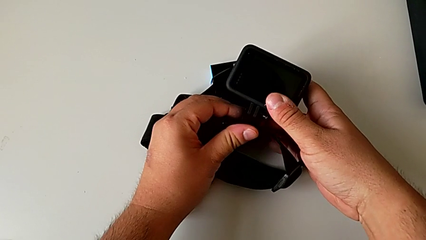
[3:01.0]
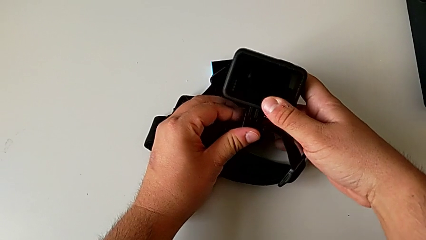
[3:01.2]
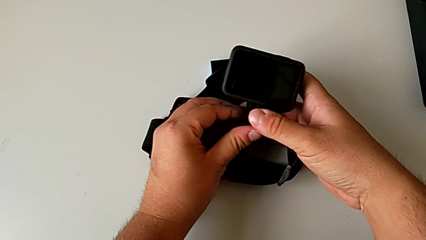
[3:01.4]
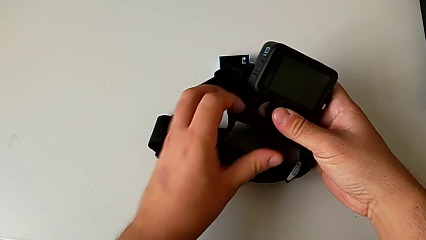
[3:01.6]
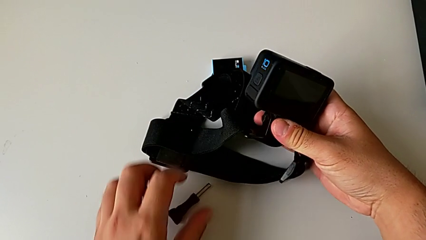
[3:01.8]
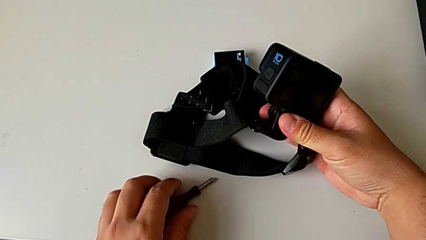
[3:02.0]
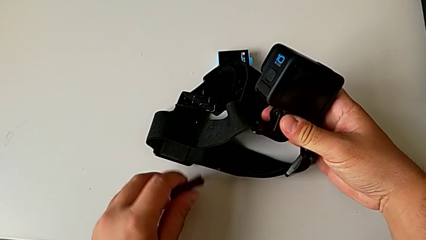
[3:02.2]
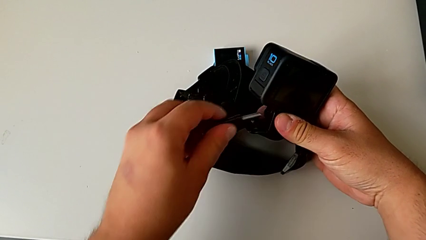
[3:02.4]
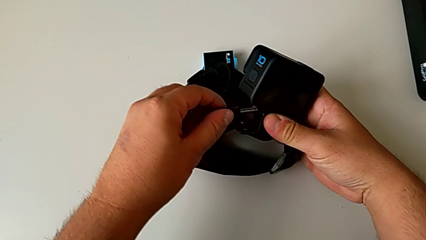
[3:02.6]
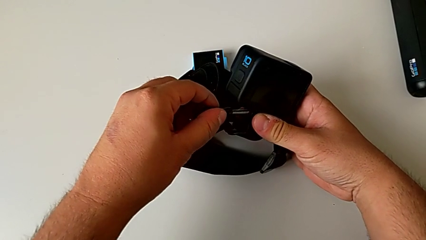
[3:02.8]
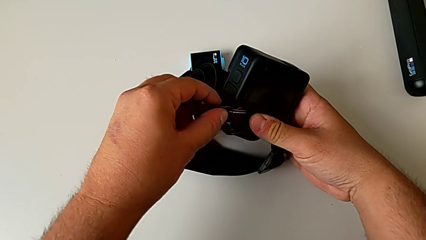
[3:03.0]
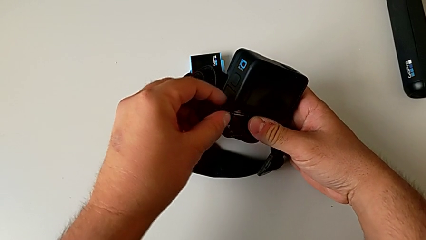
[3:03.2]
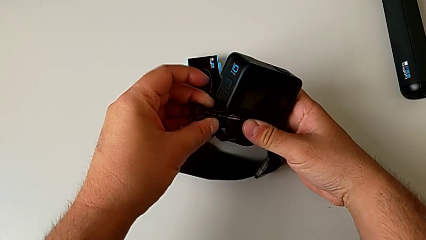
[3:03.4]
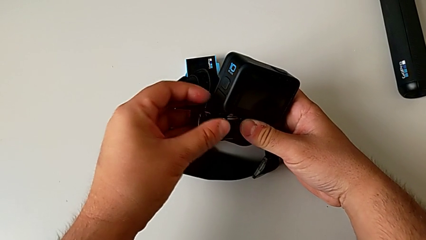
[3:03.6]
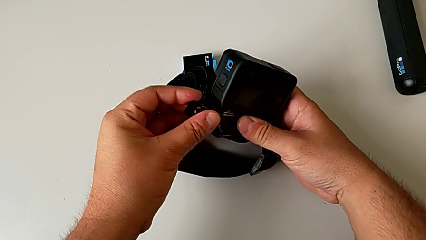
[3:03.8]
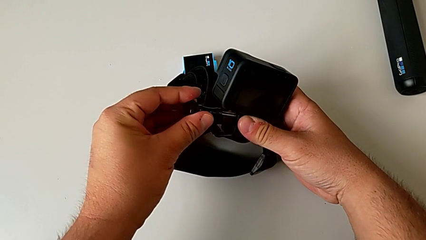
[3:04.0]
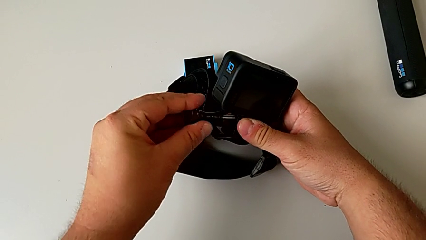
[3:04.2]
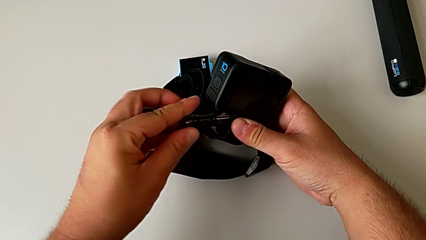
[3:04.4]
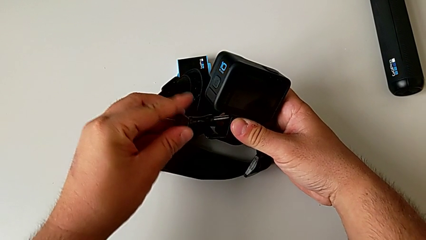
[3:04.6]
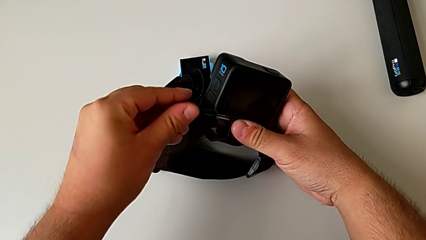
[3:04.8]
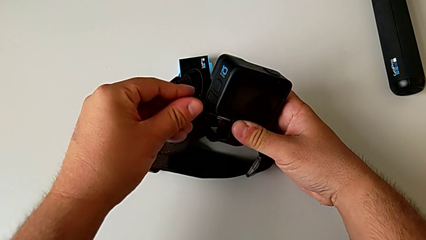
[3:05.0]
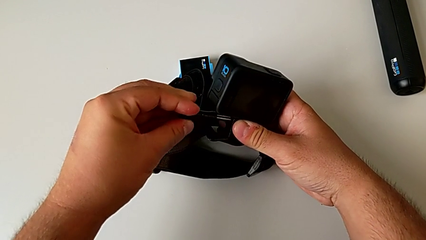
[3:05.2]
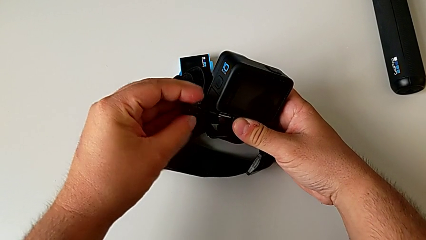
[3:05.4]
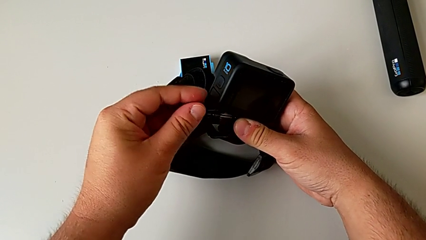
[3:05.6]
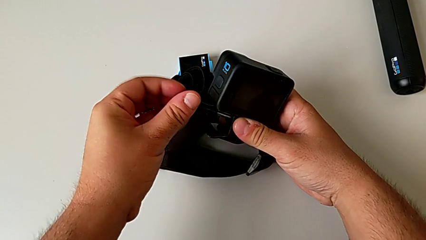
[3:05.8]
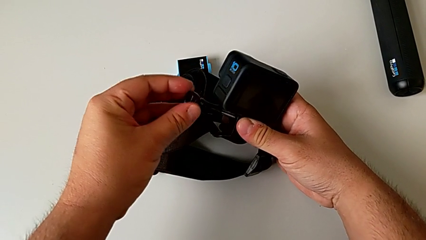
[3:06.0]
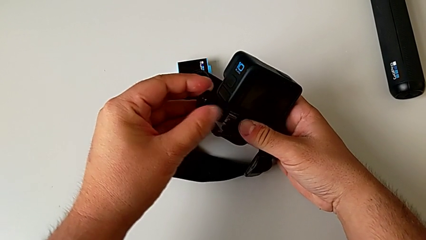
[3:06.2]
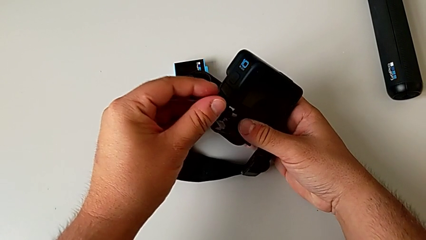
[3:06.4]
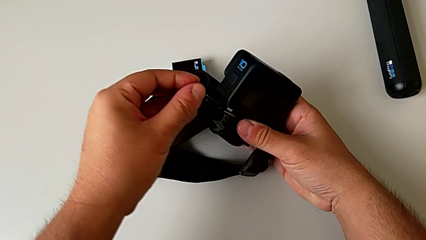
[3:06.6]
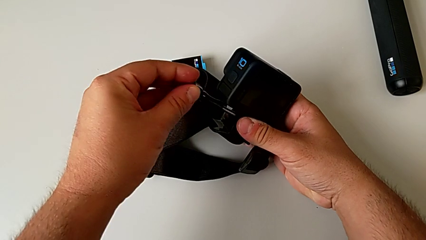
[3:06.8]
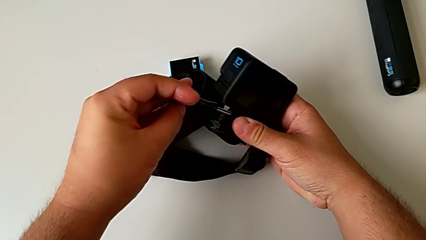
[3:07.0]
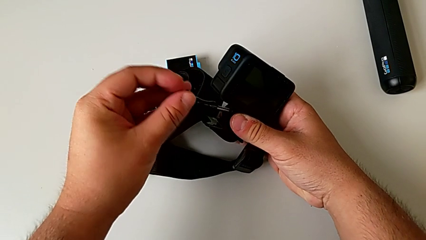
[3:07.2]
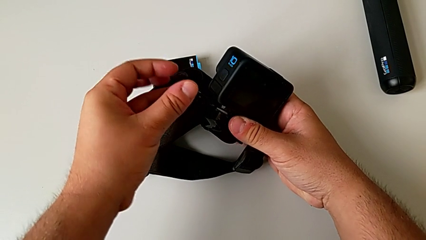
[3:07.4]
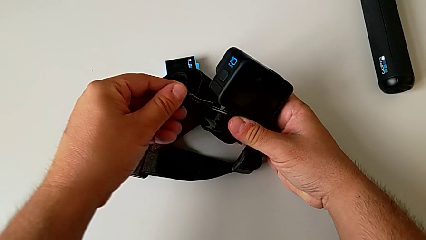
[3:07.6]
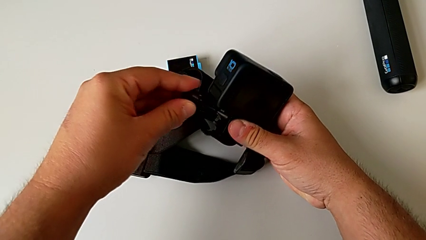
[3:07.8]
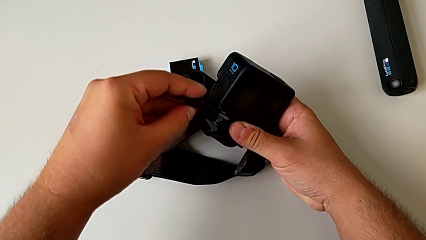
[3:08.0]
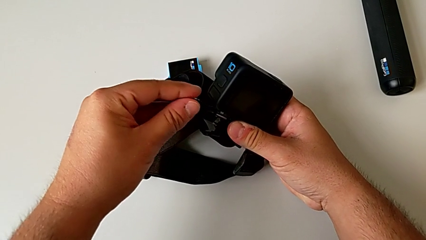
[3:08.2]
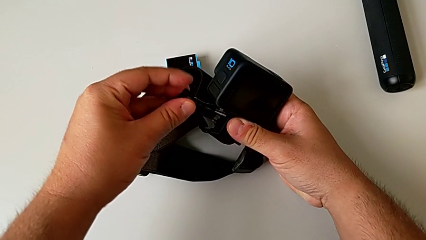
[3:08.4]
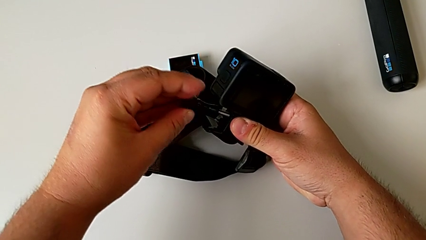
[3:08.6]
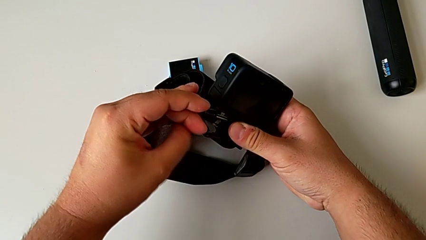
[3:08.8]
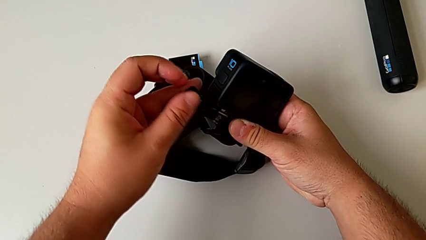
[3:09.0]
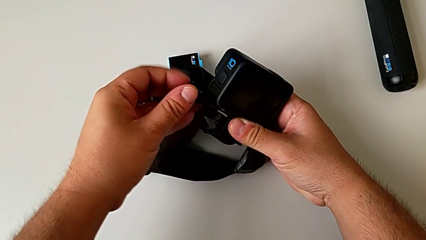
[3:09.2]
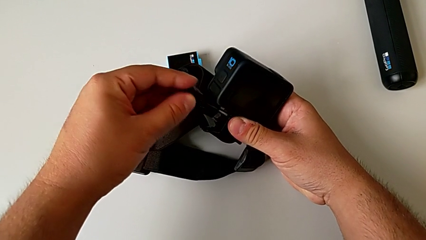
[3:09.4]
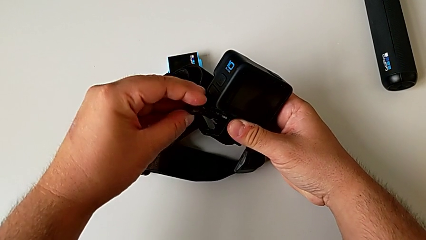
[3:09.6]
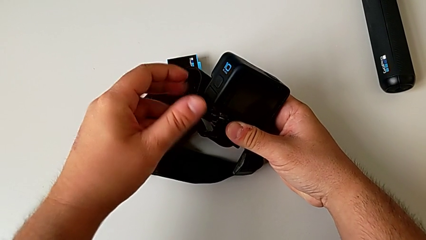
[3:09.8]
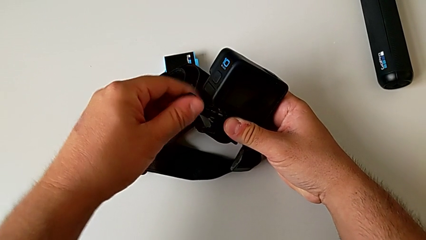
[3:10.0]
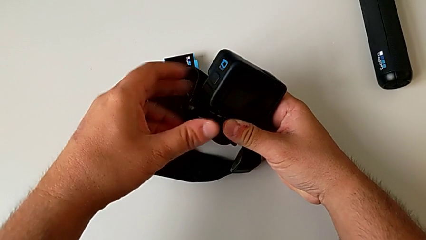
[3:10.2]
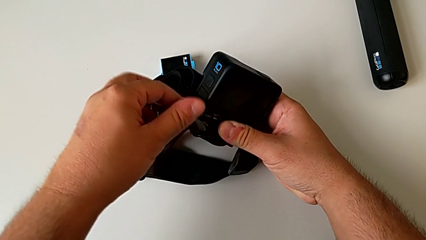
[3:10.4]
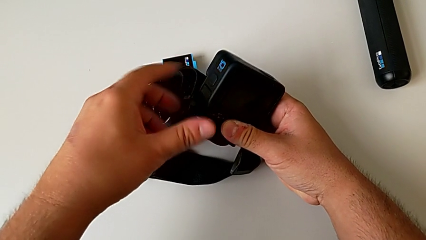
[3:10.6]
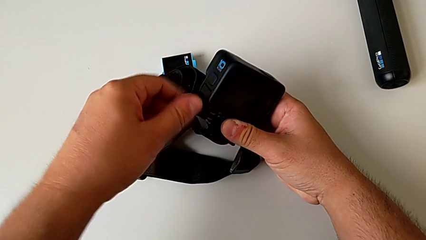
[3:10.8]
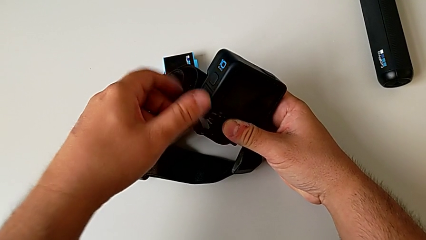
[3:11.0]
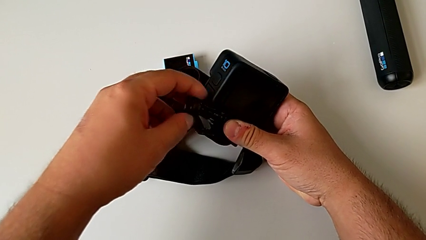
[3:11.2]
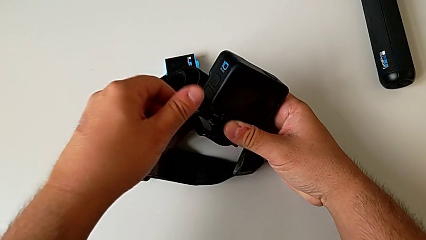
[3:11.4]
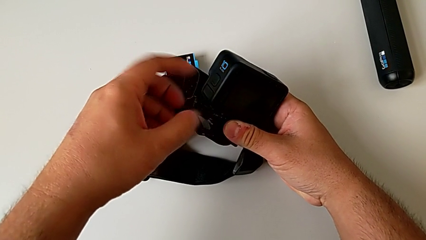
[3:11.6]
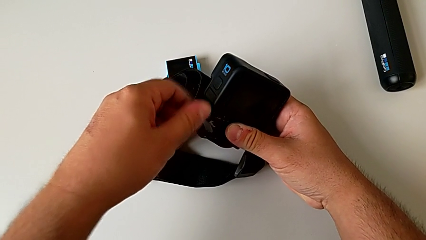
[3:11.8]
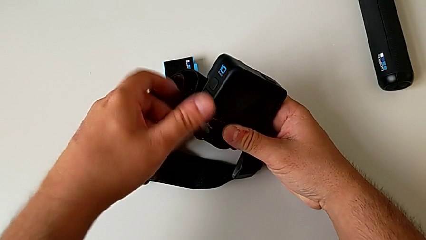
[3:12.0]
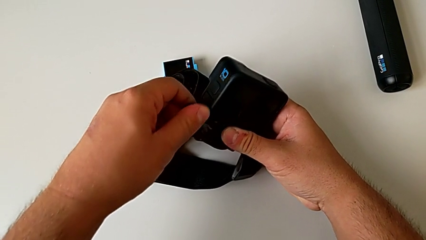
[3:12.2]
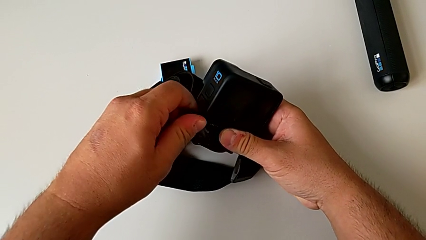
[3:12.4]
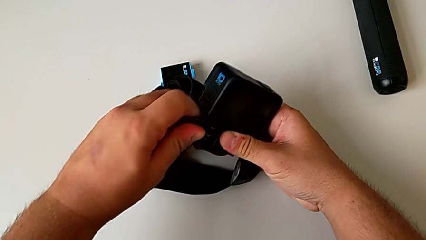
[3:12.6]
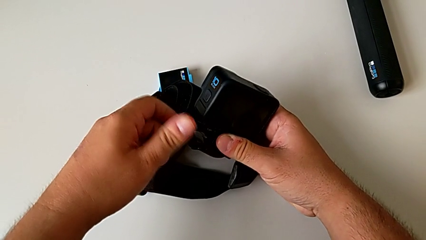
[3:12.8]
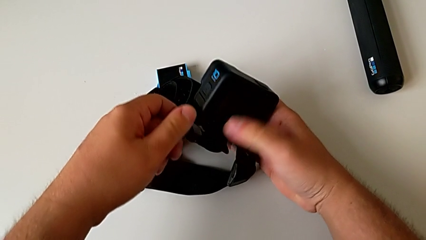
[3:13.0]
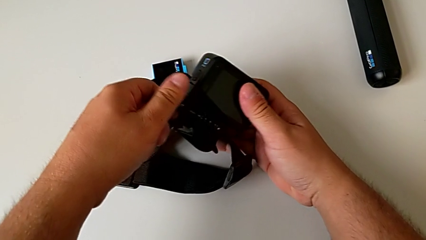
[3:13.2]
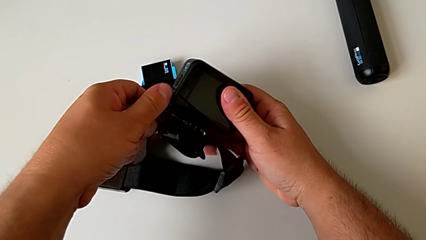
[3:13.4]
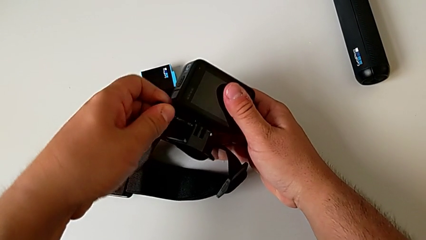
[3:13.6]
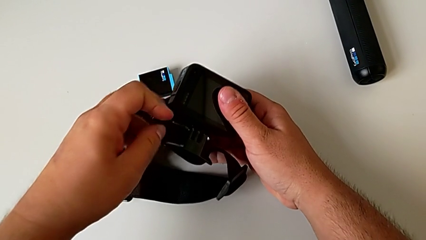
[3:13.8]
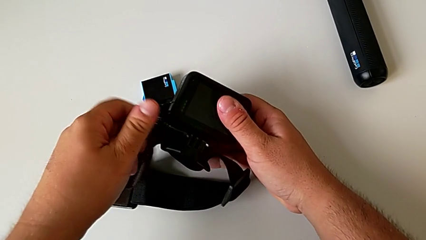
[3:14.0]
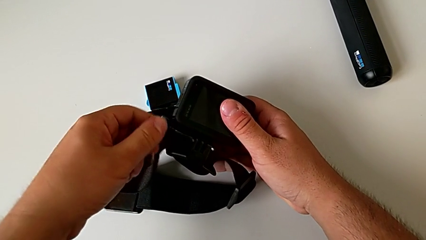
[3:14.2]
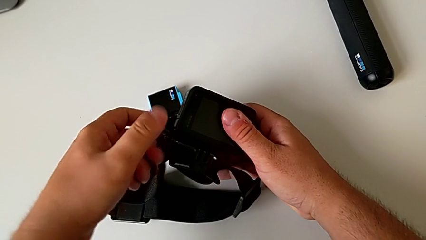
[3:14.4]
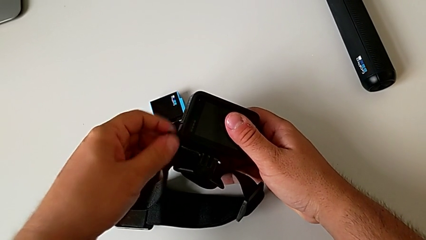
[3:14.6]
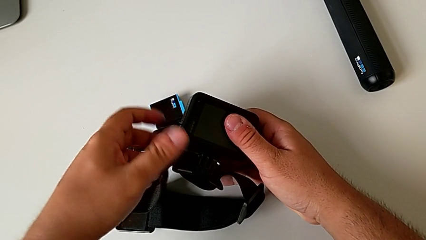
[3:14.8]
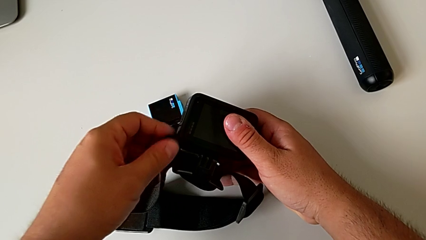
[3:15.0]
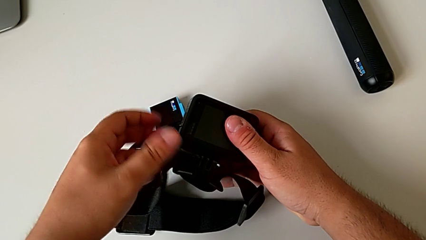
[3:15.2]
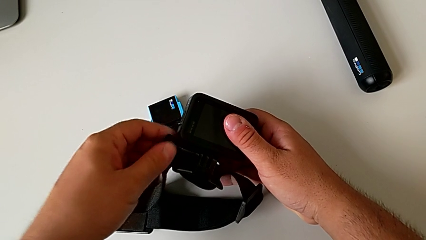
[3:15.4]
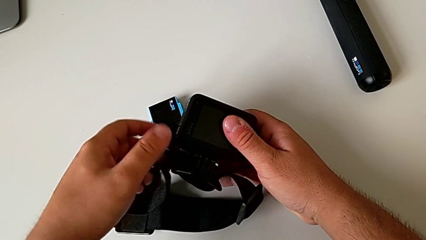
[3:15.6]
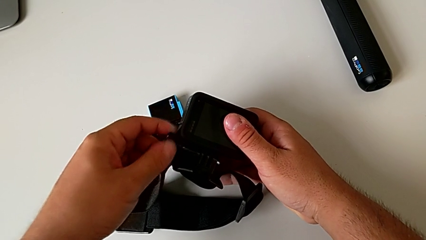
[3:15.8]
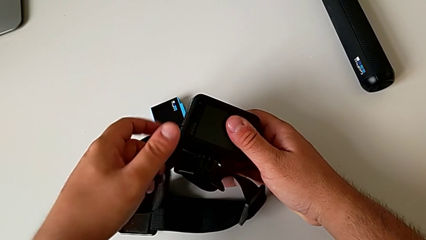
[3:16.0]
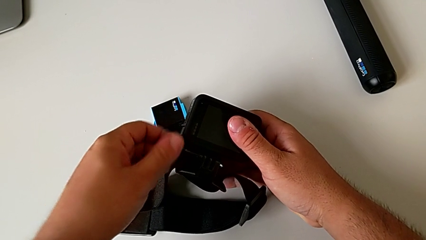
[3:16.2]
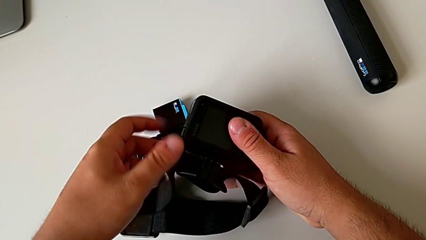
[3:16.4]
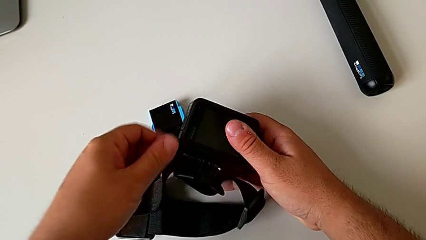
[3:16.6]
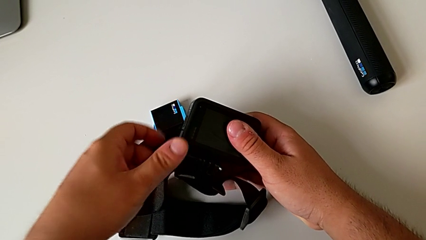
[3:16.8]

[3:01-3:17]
The camera wearer is mounting the GoPro on the strap. They grab the screw, insert it, screw the mounting peg and begin to screw the screw.
